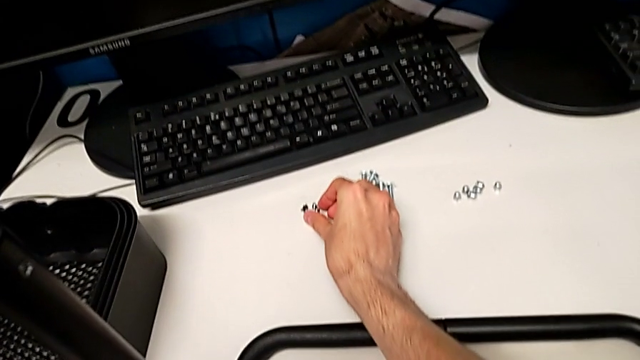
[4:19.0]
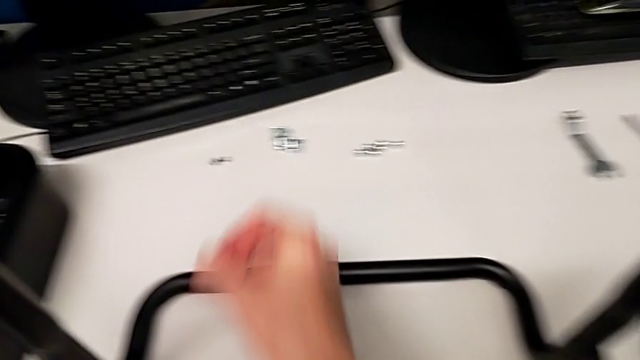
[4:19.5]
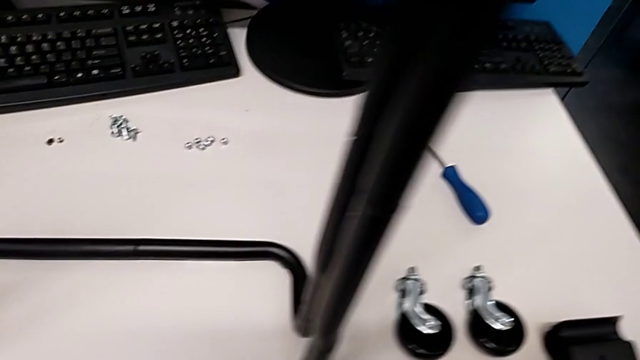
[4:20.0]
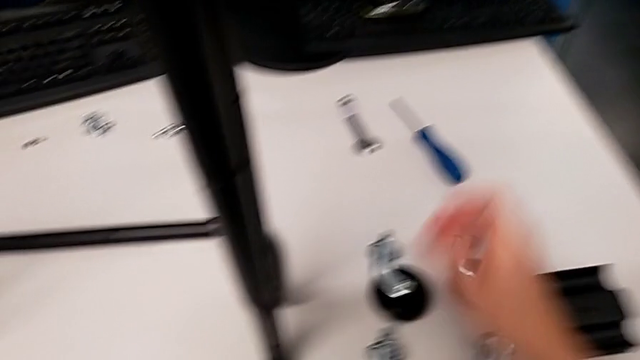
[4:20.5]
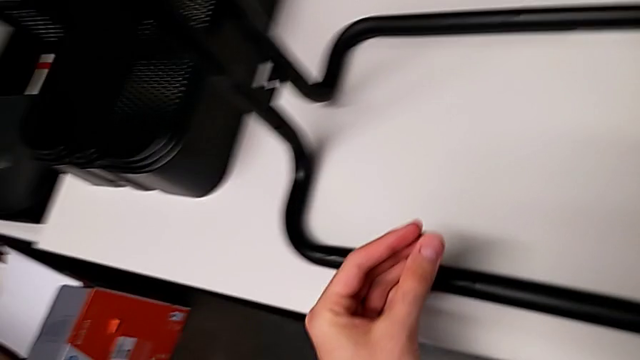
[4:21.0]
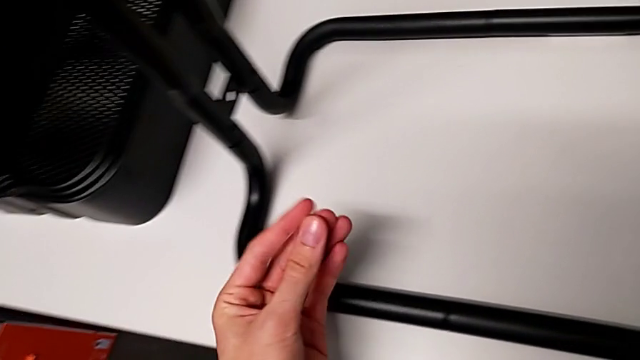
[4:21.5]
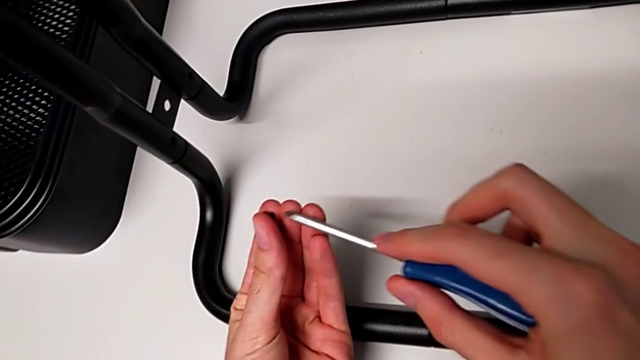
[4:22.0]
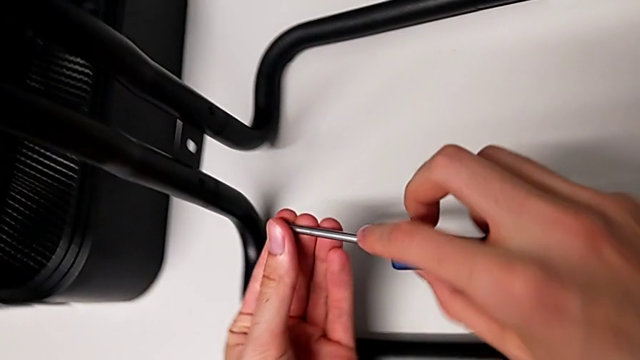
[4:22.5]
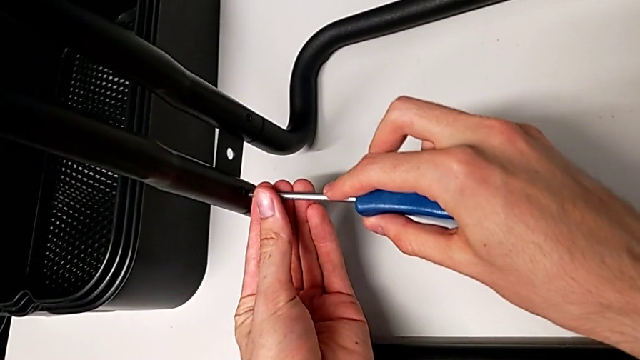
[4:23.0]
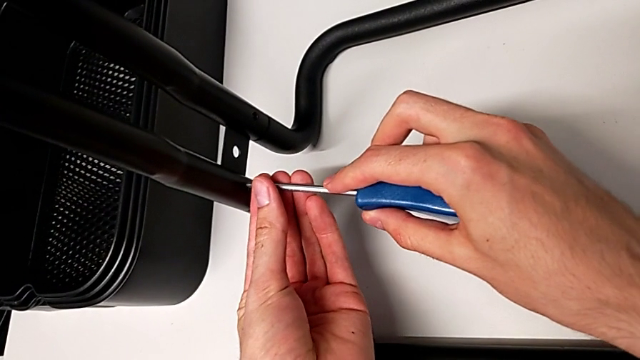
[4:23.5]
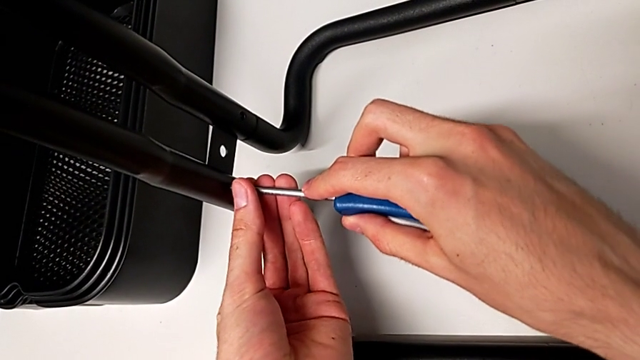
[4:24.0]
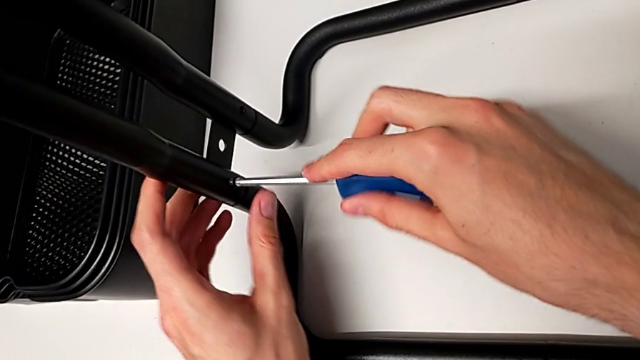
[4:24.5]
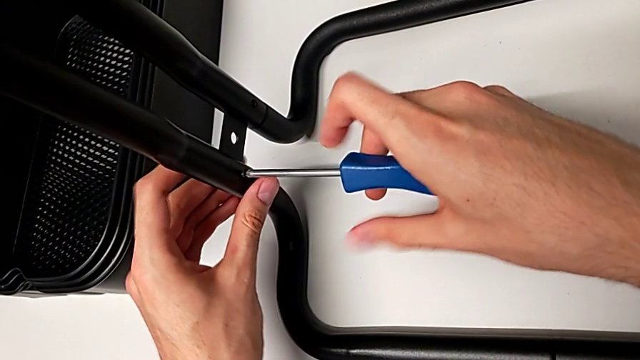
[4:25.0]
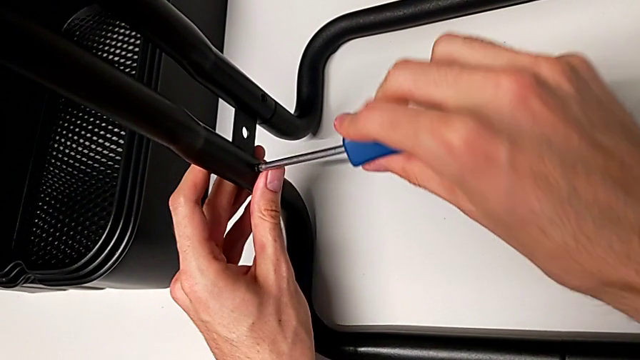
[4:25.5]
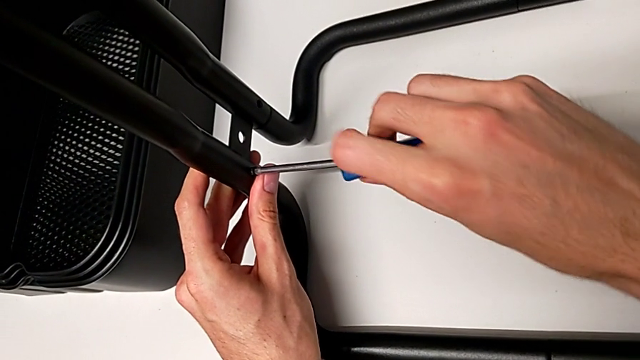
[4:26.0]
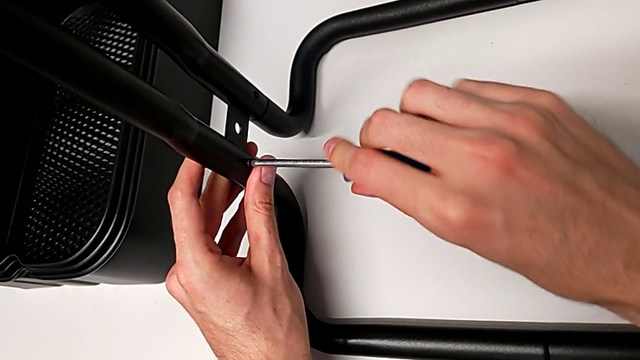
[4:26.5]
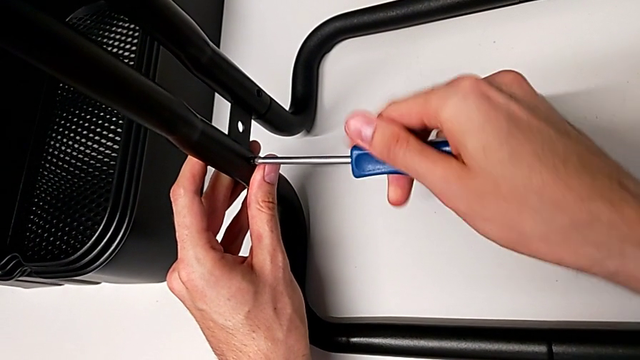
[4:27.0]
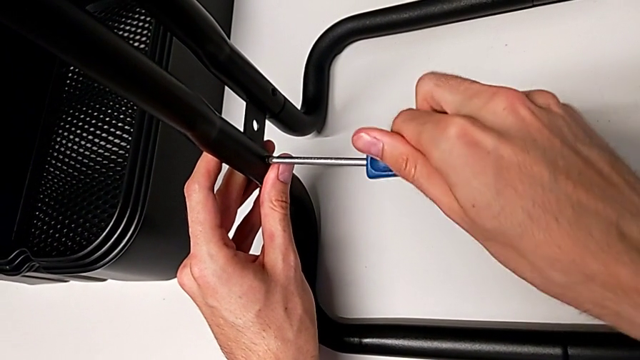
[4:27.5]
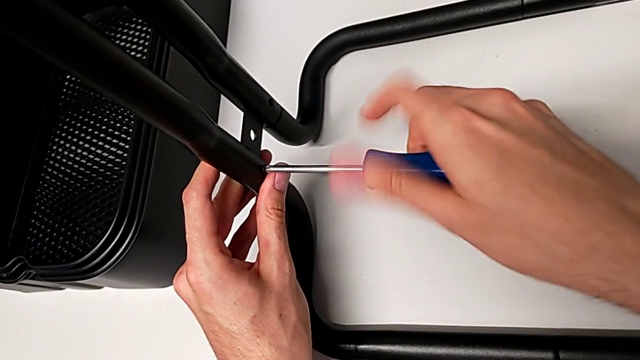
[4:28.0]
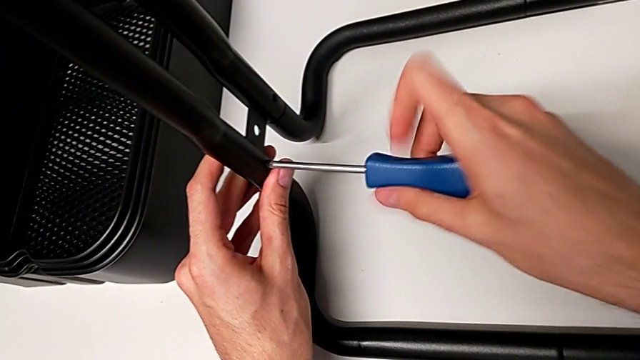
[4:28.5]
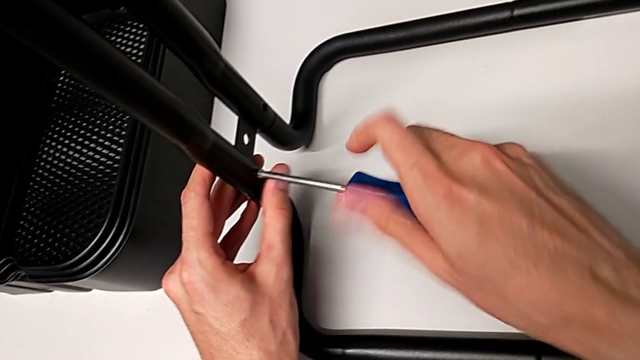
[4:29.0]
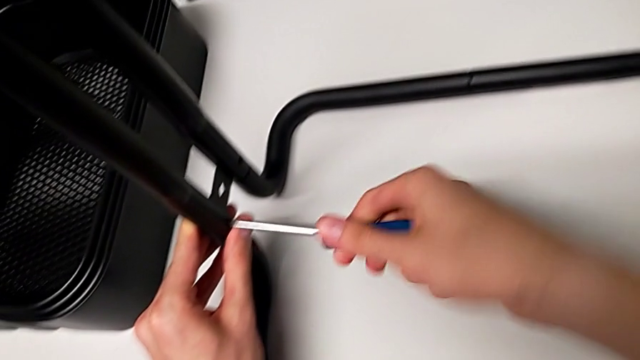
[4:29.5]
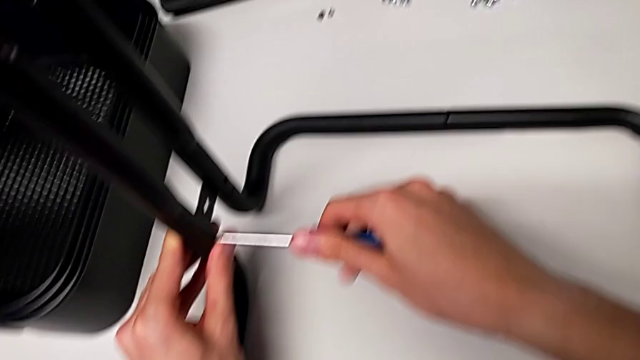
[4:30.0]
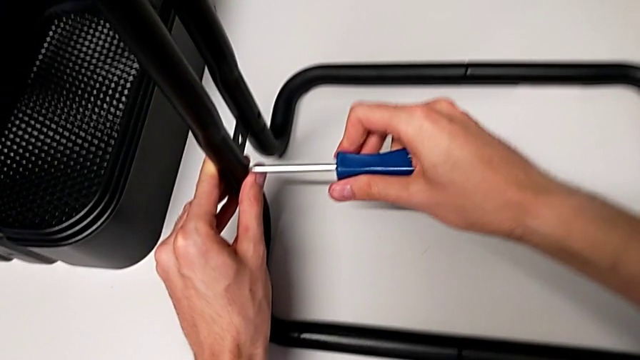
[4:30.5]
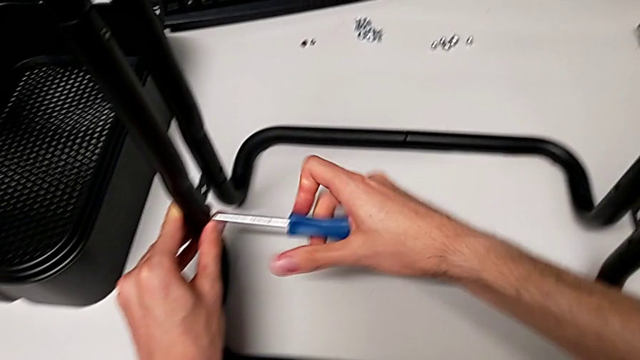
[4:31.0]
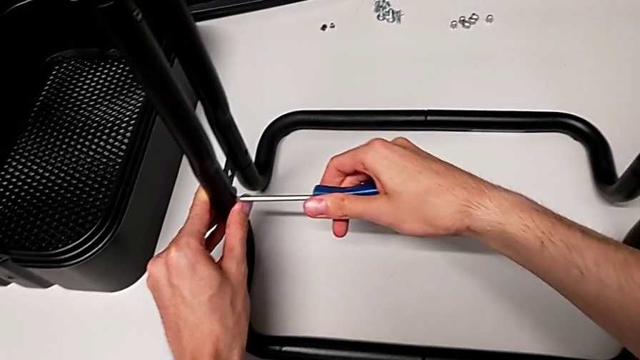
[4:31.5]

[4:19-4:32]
The camera wearer is assembling the side bars. They screw the first screw.

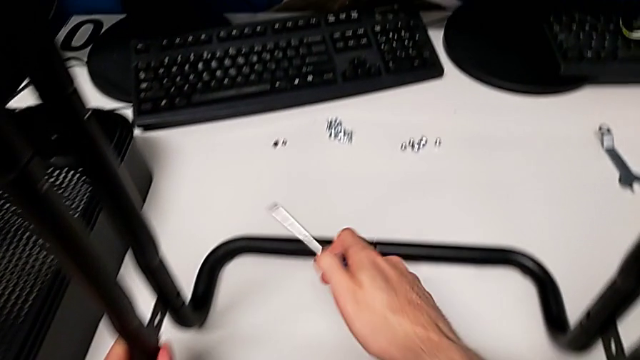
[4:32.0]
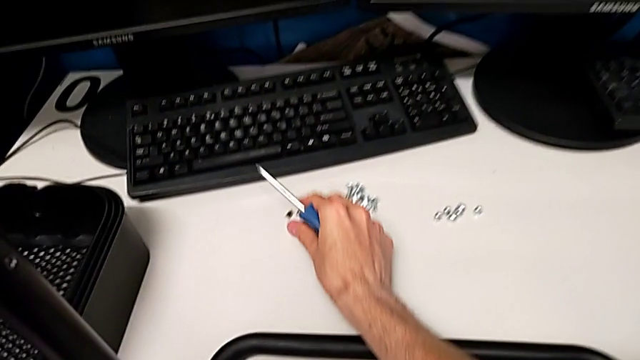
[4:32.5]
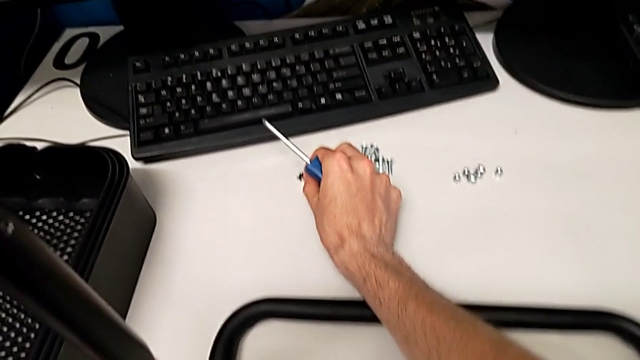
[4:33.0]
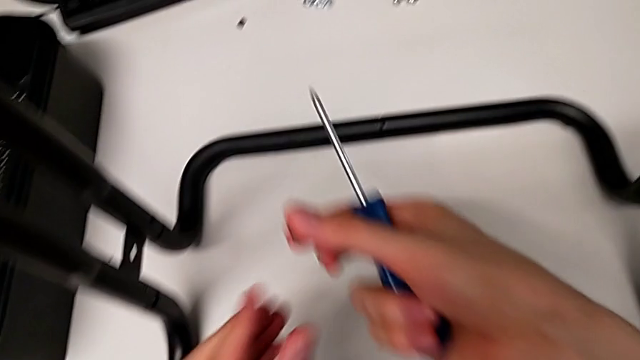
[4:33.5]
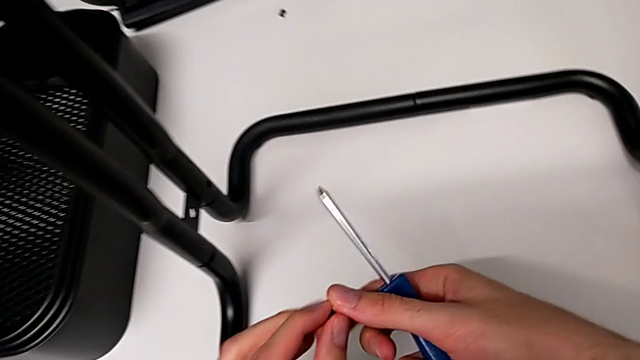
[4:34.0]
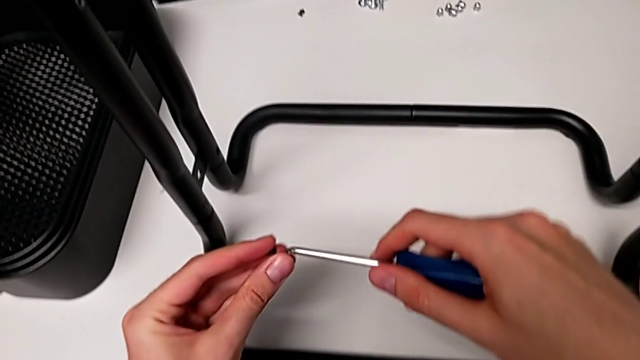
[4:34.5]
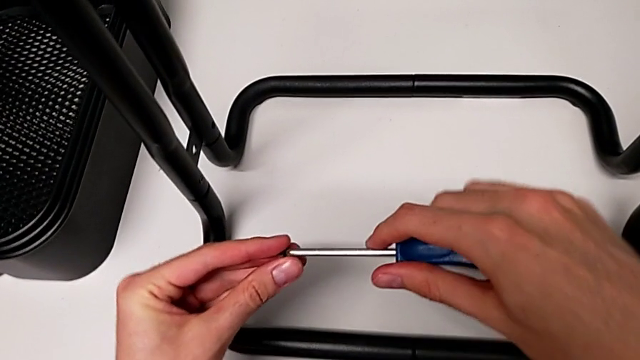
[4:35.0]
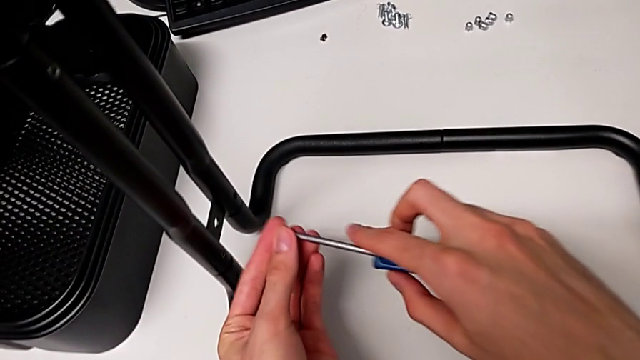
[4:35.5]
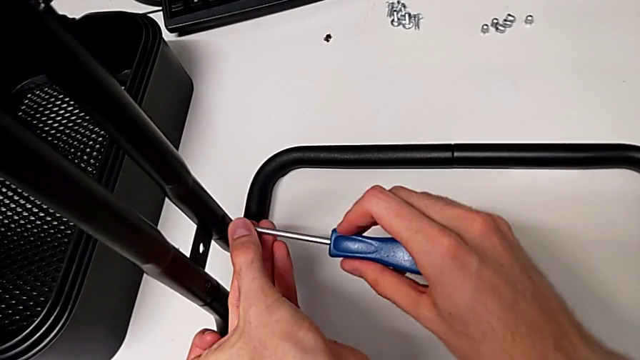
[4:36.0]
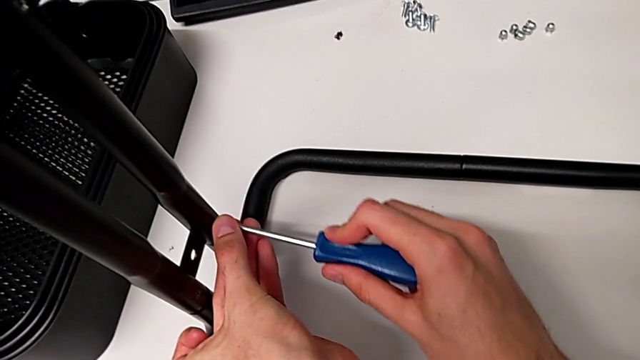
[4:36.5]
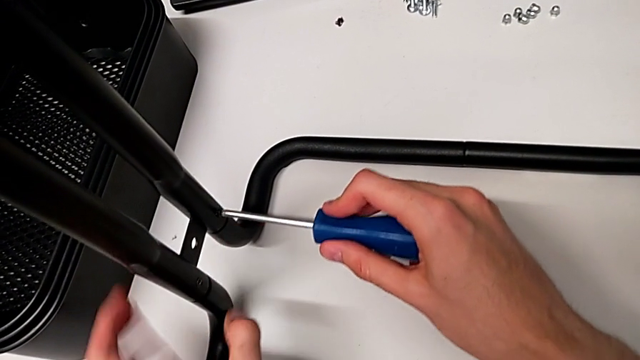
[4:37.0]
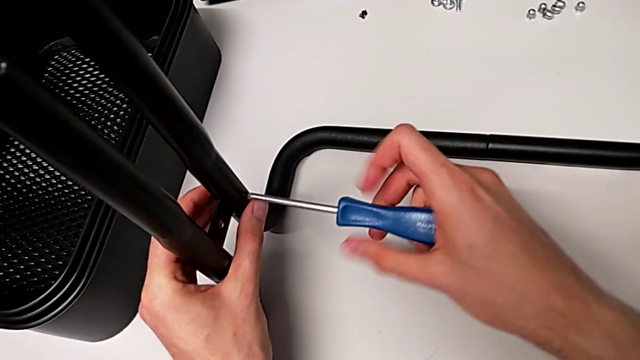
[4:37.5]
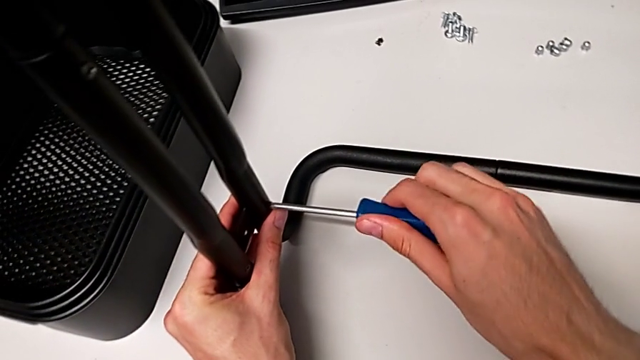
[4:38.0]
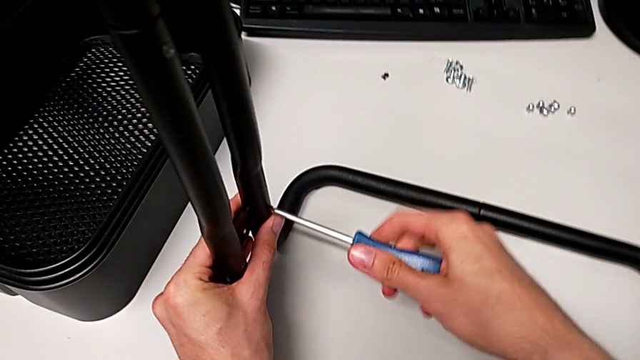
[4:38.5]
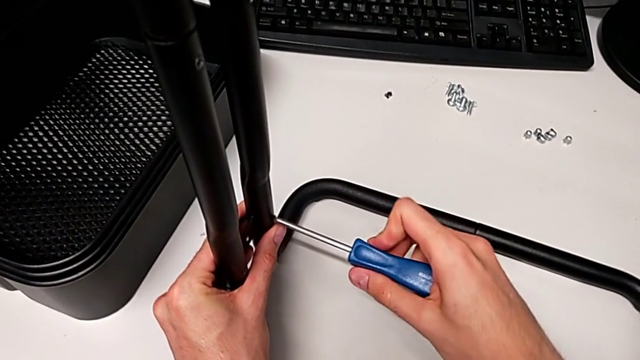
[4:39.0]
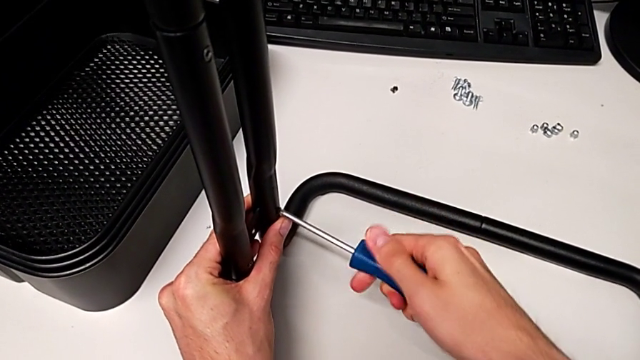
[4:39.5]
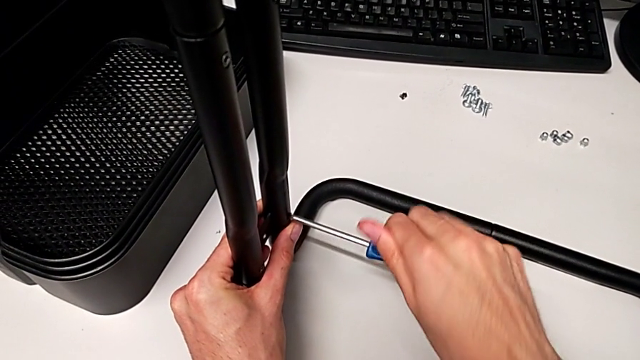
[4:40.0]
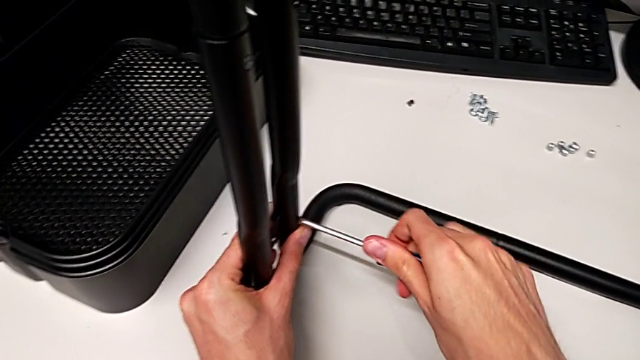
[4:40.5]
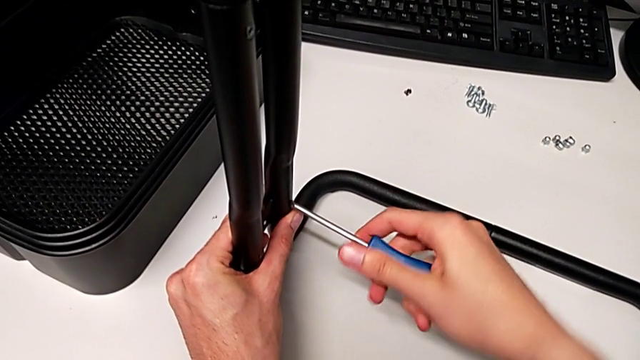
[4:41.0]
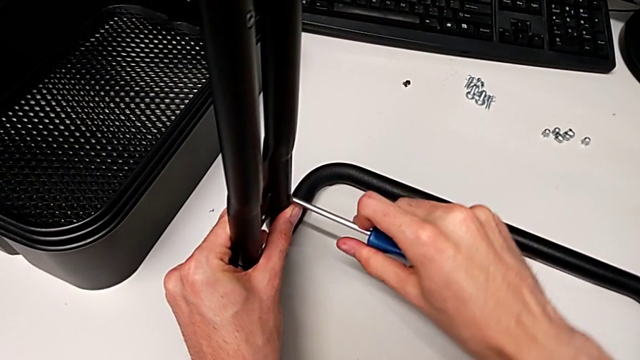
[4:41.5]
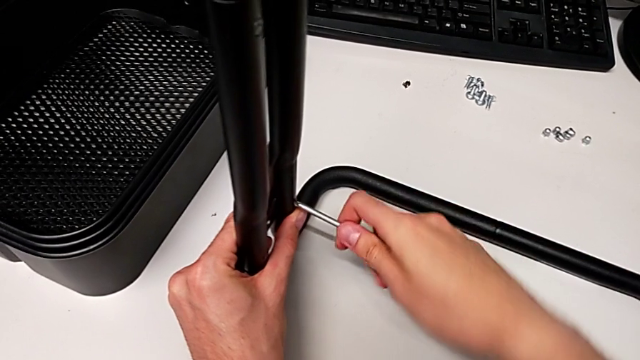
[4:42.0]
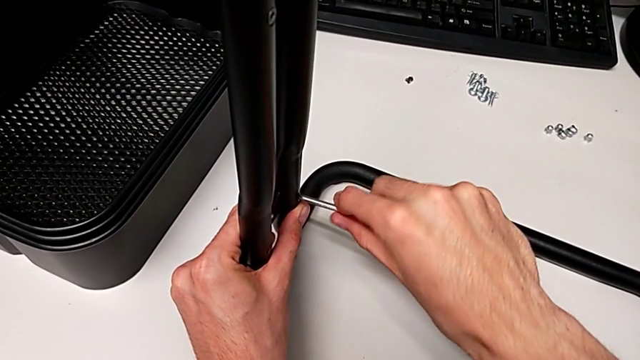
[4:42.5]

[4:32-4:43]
The camera wearer is assembling the side bars. They begin to screw the second screw.
